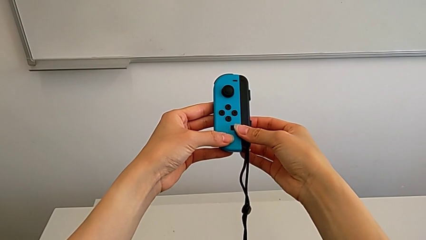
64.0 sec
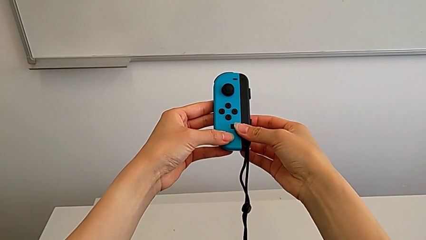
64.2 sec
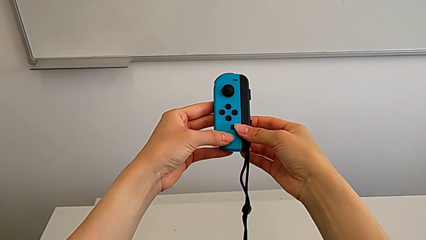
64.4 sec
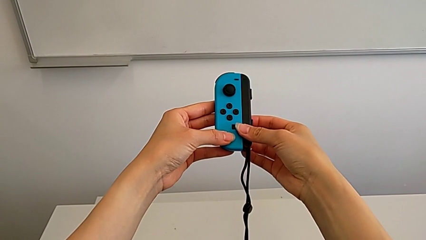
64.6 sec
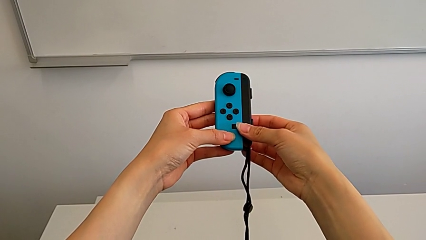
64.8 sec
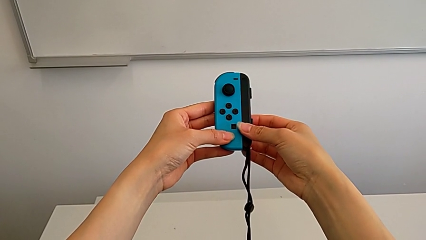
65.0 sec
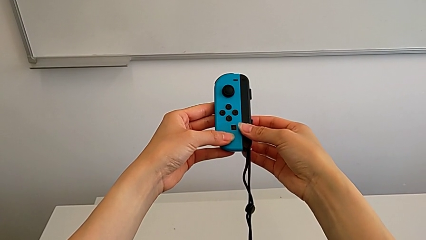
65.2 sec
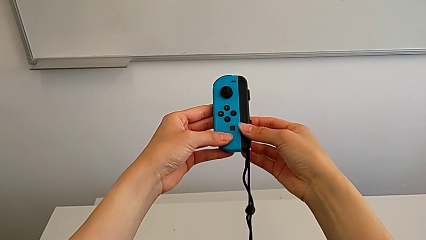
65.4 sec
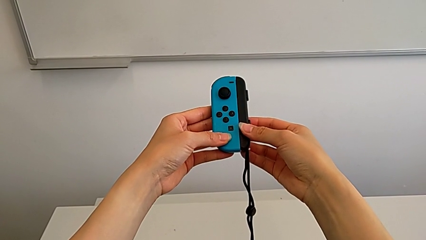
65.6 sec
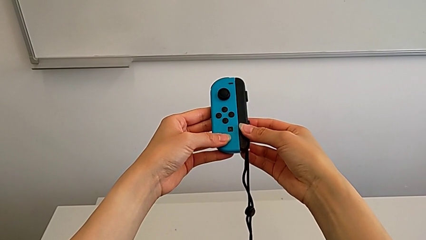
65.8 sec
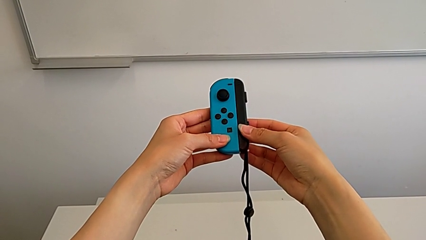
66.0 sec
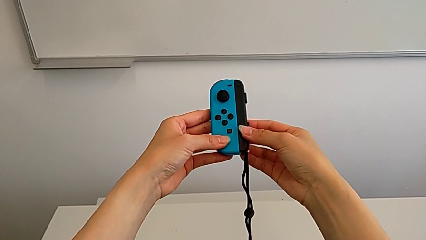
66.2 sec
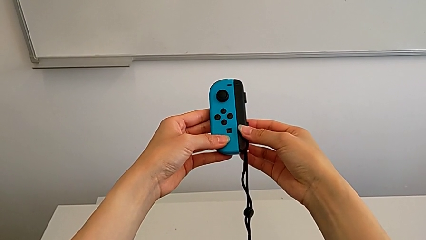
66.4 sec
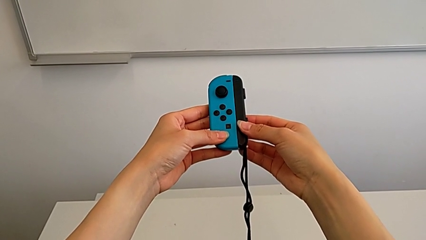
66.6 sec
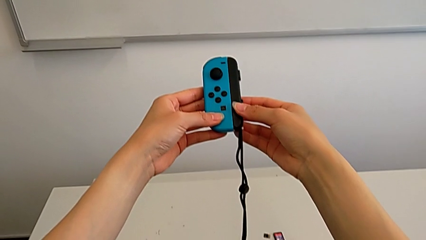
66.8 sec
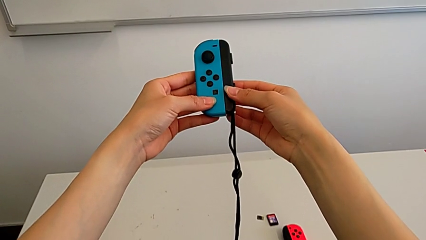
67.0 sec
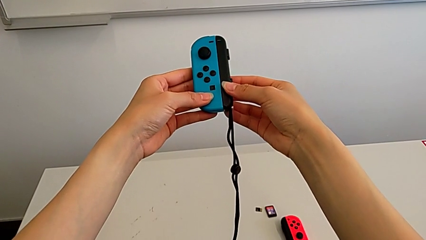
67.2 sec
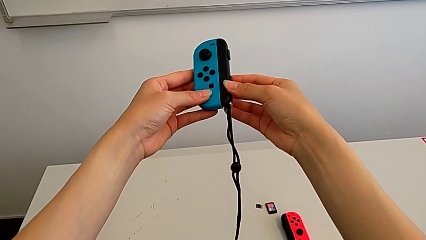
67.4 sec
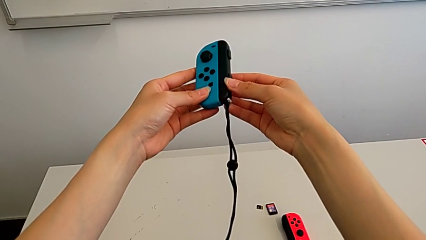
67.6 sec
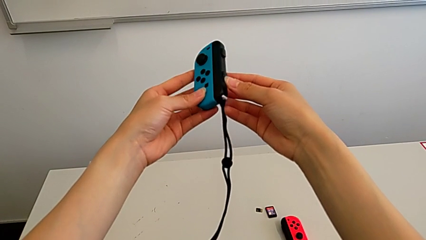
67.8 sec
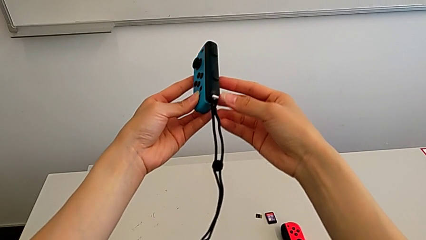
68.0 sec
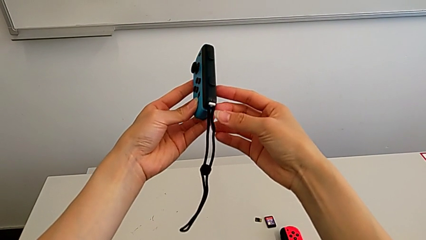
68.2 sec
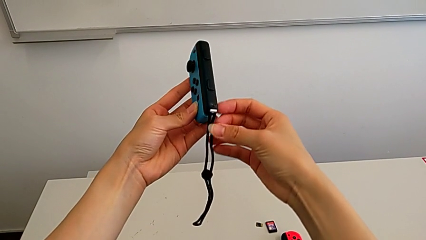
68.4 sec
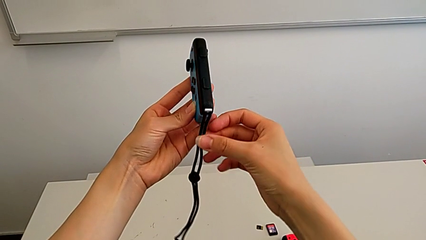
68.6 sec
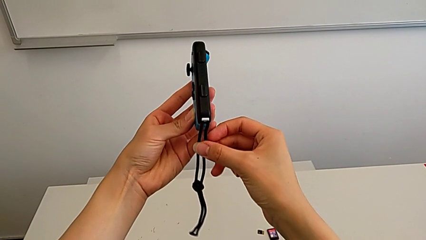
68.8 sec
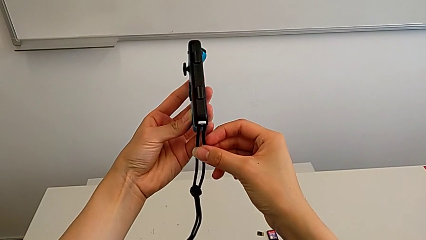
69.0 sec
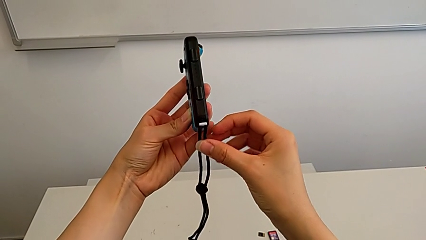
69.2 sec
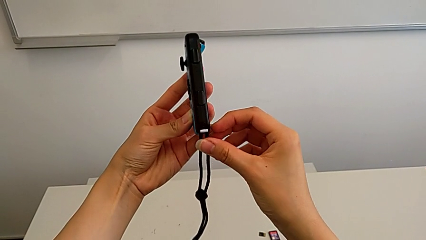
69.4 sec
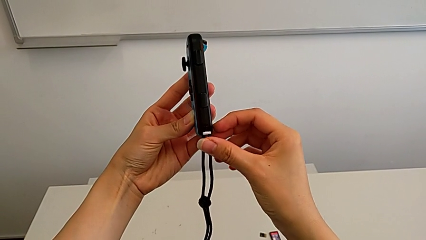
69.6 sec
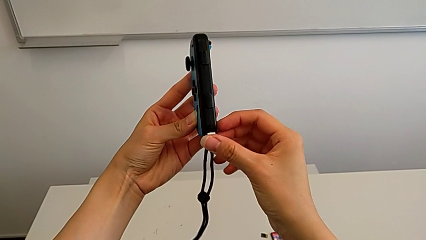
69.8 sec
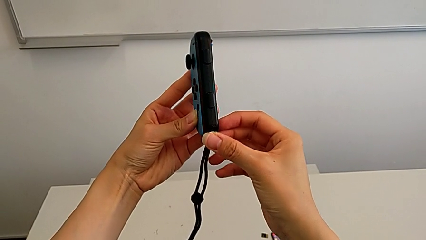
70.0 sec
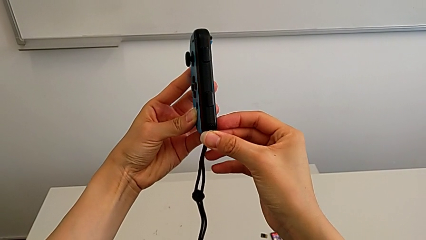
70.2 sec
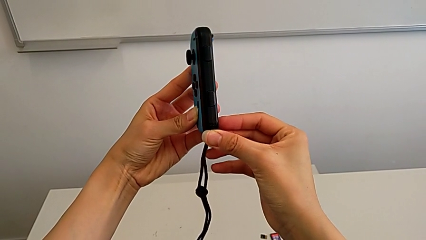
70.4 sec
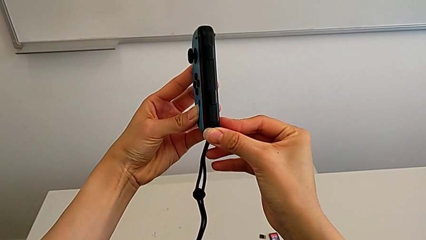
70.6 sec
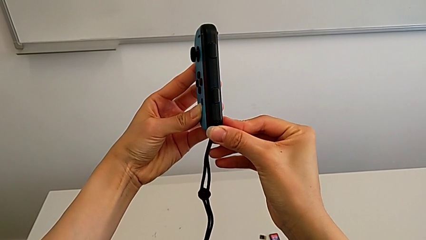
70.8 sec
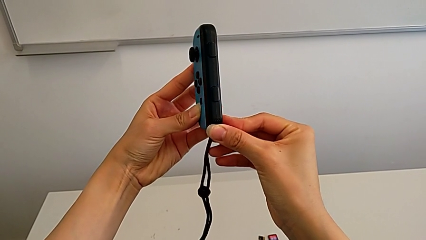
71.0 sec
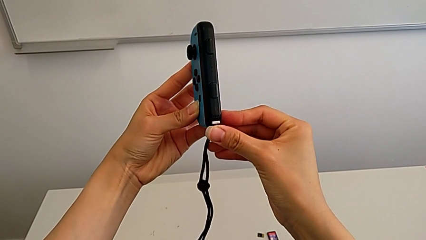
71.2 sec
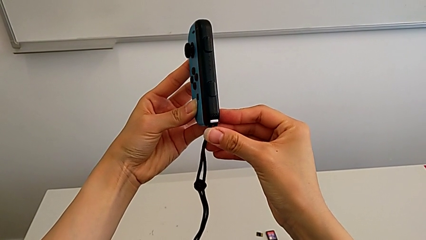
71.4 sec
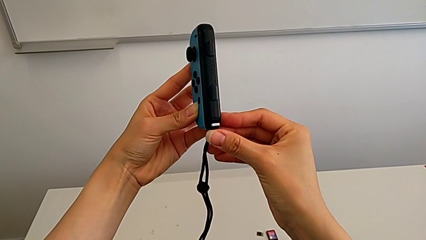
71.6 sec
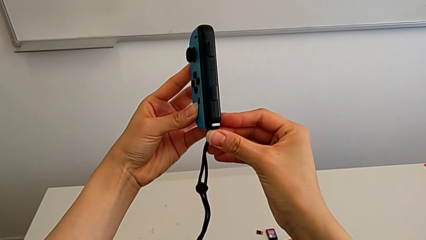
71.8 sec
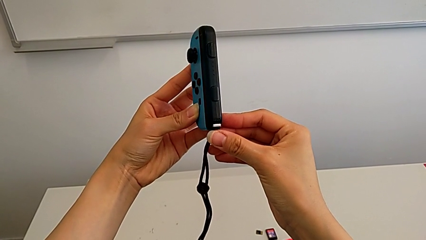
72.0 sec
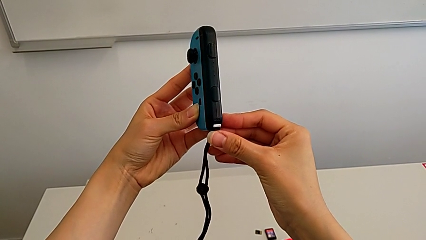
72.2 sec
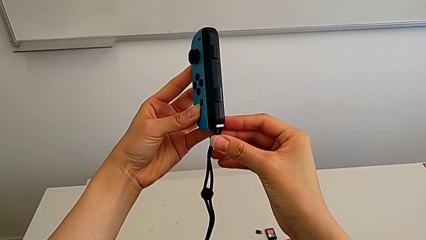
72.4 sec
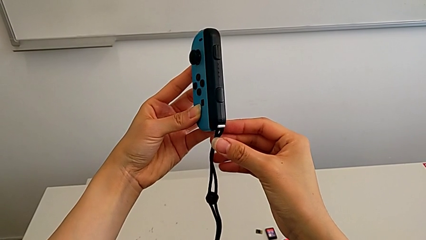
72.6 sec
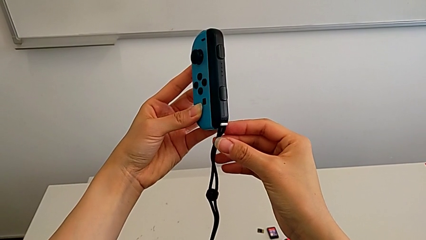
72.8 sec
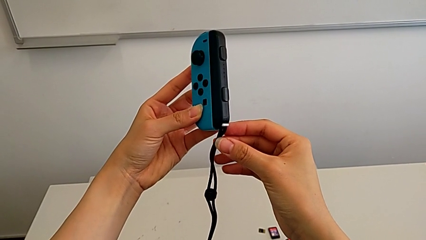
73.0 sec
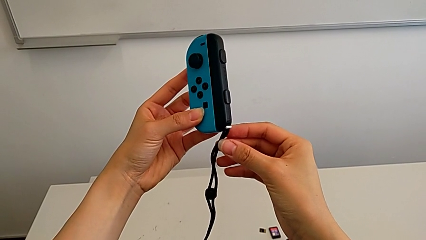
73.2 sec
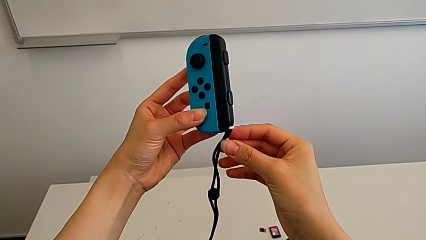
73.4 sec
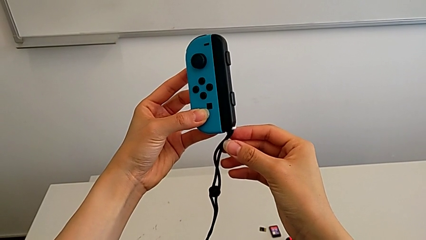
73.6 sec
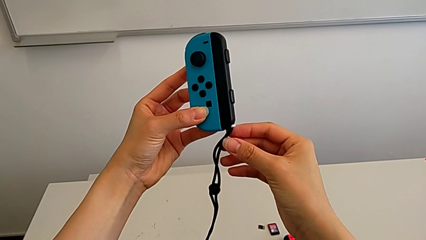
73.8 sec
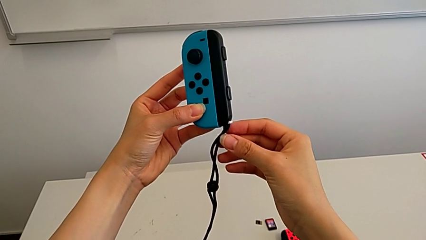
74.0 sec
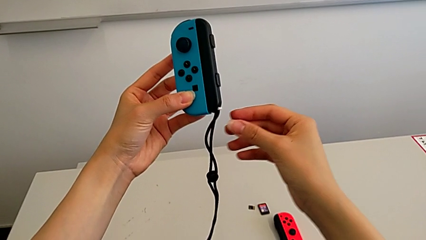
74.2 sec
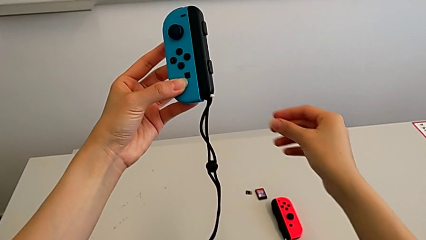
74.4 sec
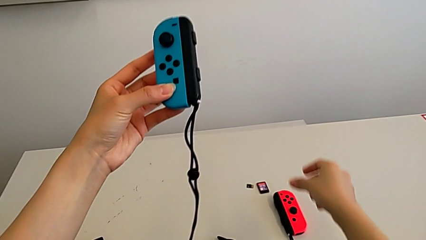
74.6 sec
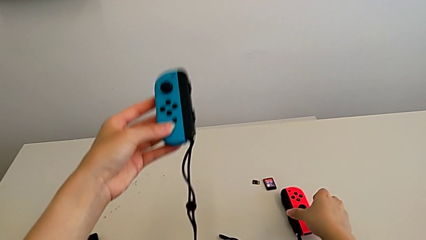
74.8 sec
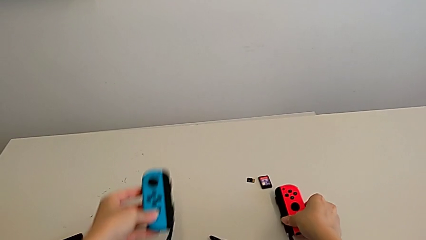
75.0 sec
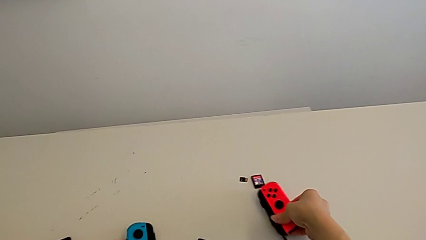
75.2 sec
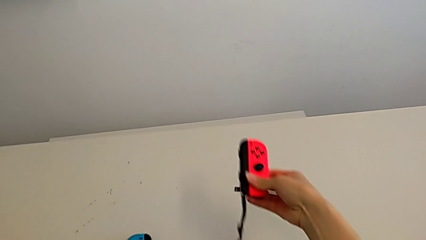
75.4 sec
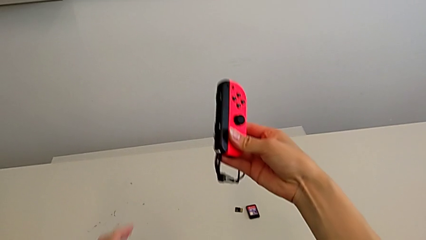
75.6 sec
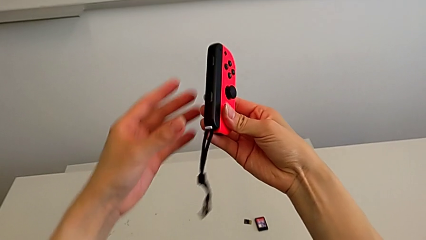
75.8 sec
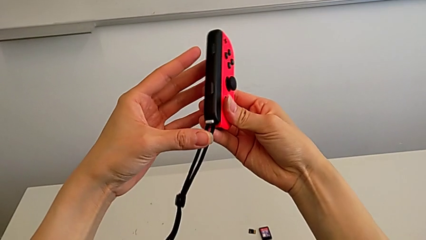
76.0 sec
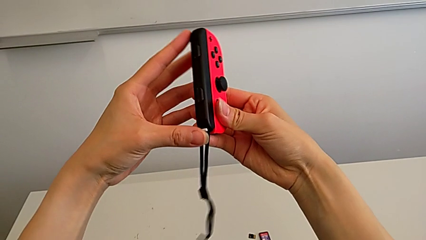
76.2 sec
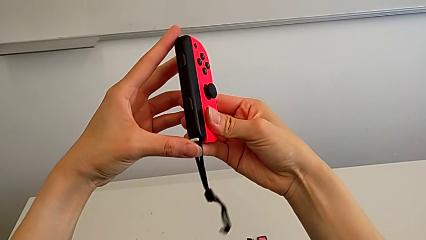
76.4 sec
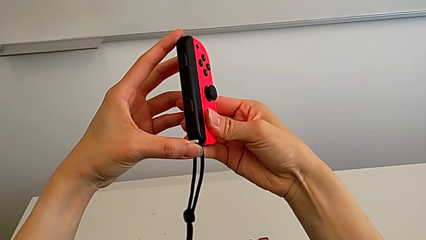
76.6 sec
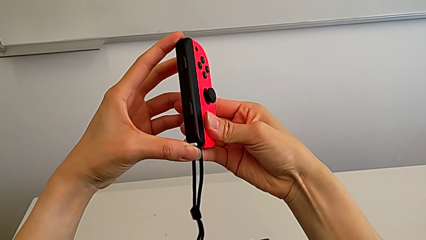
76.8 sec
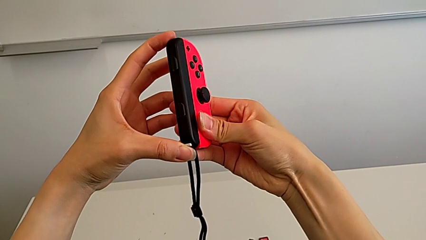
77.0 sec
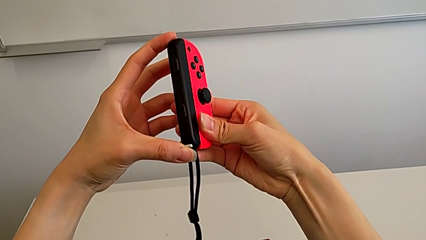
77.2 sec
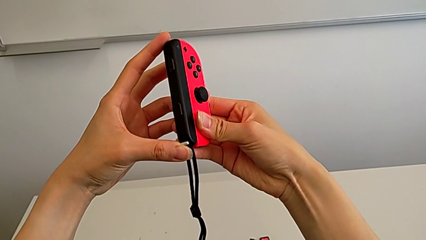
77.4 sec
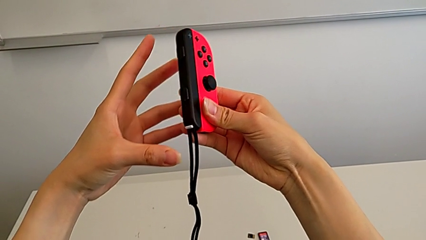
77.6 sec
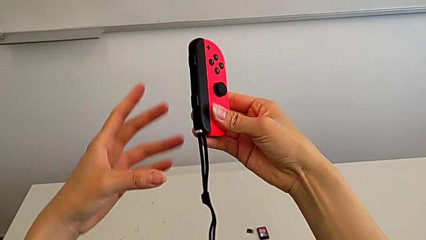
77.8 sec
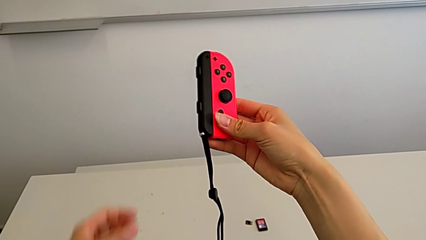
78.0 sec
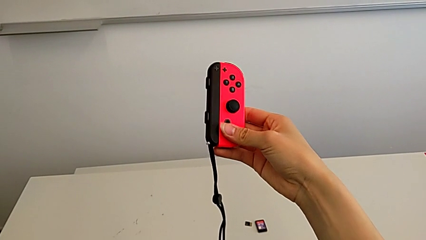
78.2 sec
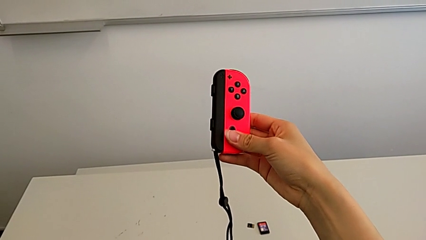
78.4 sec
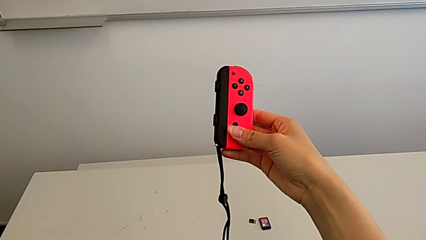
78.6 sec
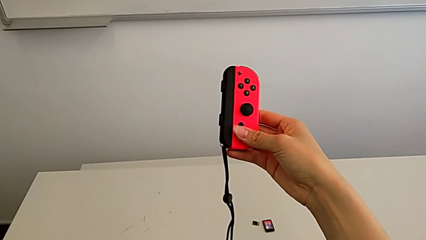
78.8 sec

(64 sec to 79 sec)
The camera wearer is inserting the Joy-Con straps into the Joy-Con controllers. They lock the blue Joy-Con strap lock, grab the red Joy-Con controller and lock the red Joy-Con strap lock.

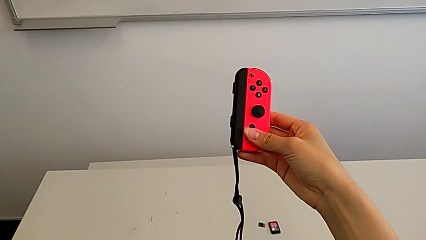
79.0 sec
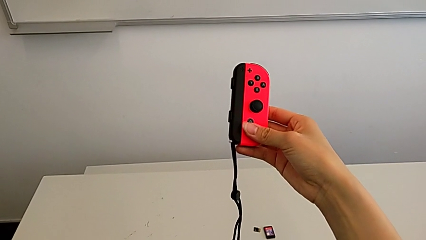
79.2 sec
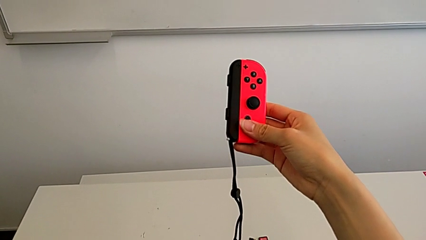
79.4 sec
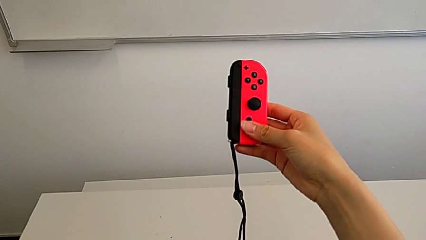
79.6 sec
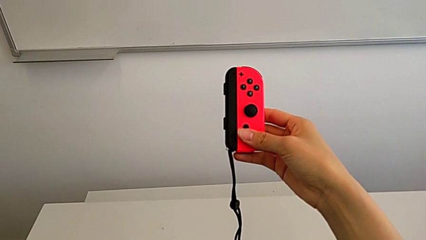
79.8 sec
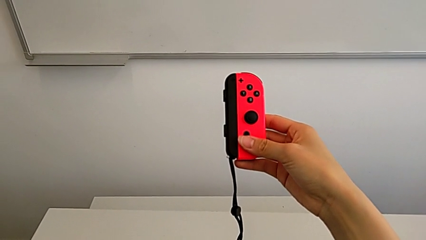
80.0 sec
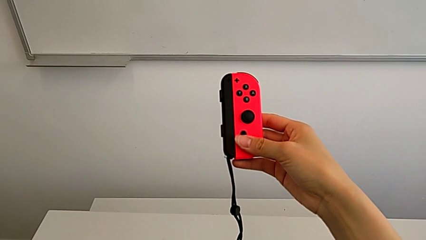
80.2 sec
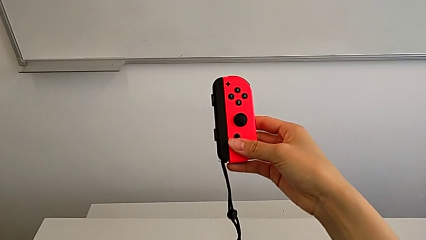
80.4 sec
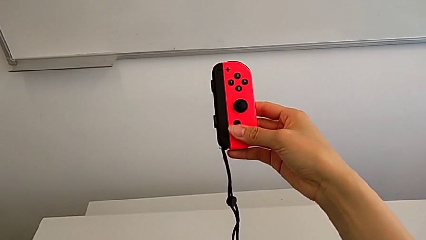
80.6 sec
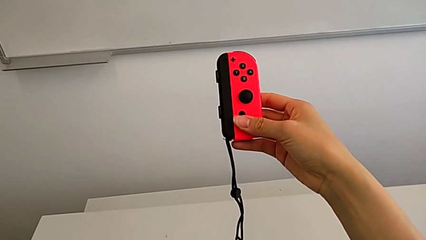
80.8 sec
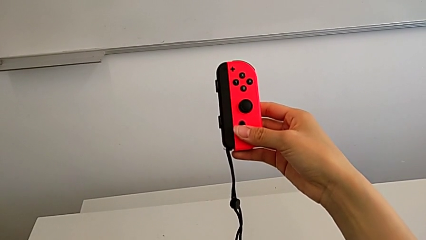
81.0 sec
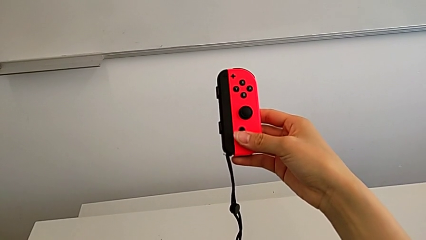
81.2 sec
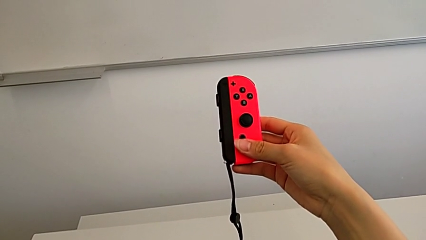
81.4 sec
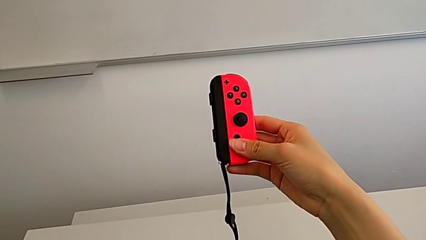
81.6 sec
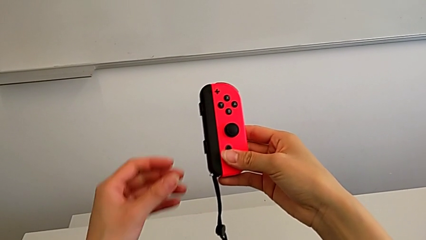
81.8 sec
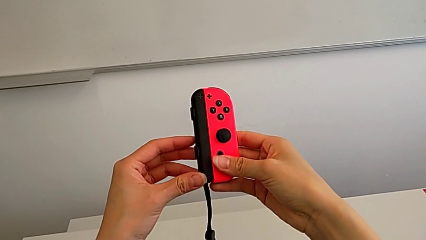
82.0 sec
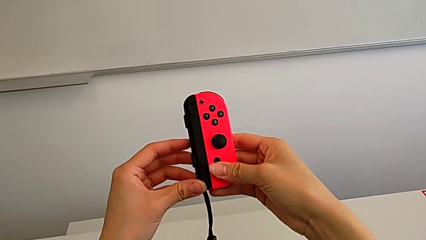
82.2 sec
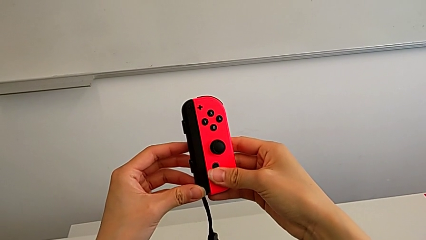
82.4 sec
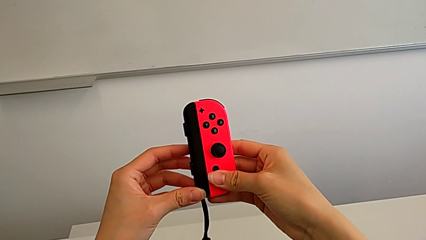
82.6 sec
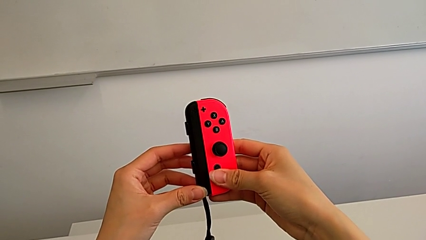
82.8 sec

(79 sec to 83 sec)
The camera wearer is disassembling the joy-con grips from the joy-con controllers.
